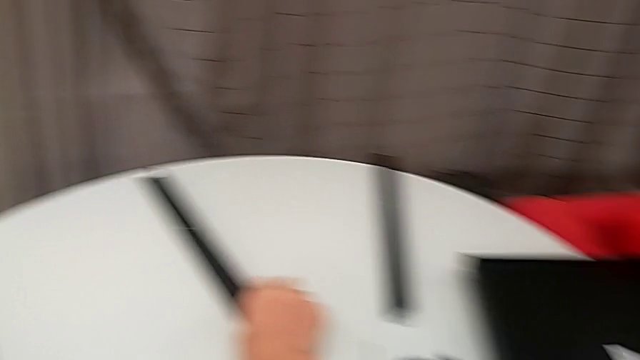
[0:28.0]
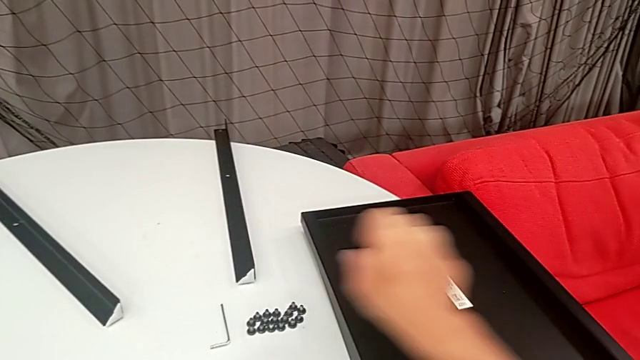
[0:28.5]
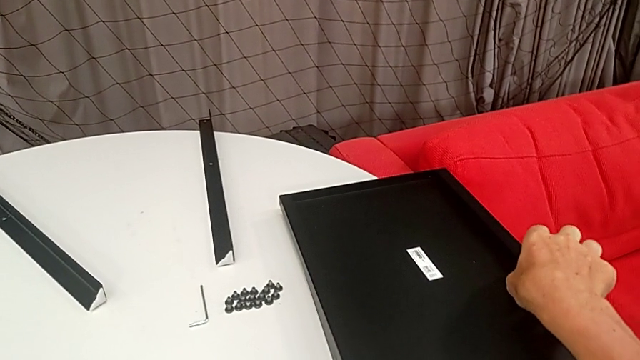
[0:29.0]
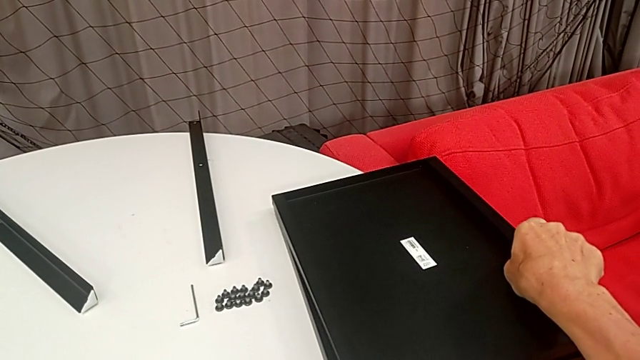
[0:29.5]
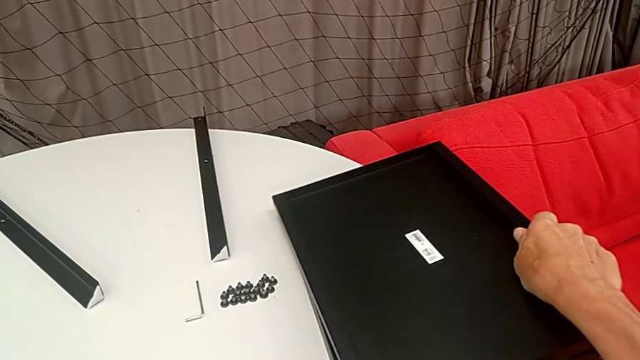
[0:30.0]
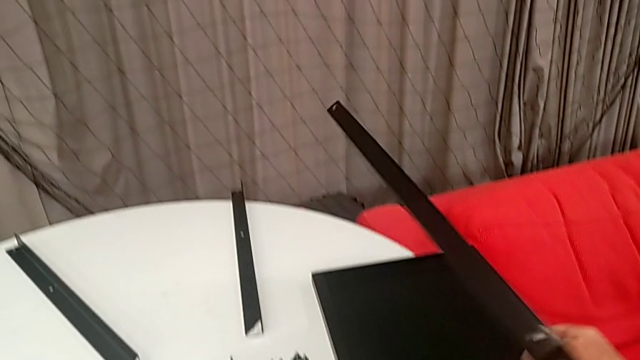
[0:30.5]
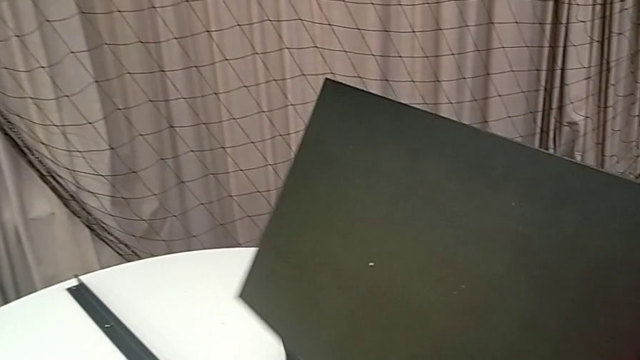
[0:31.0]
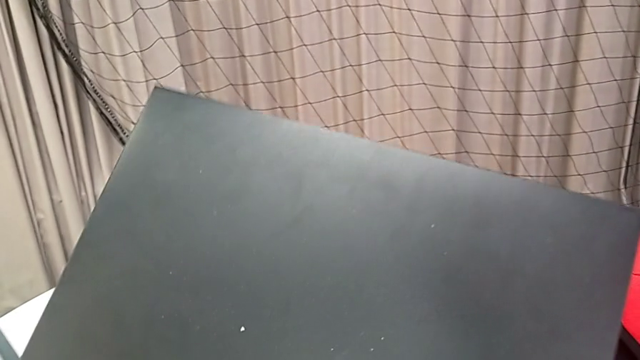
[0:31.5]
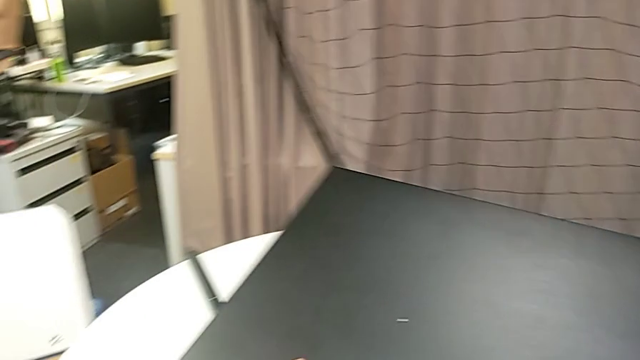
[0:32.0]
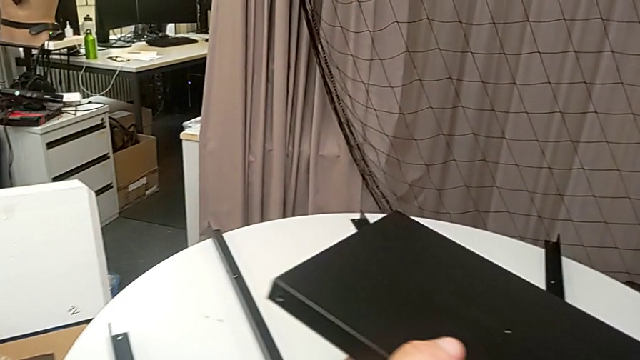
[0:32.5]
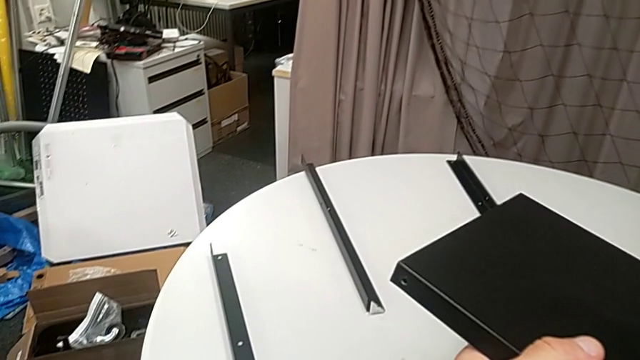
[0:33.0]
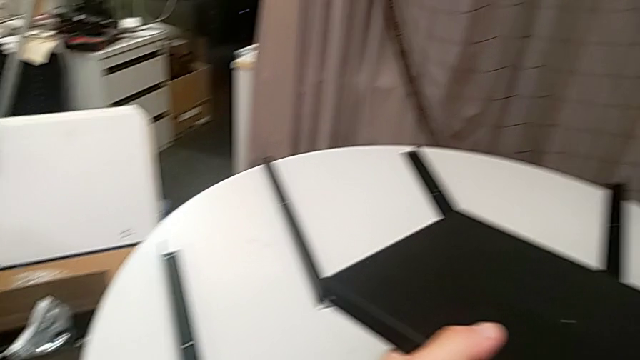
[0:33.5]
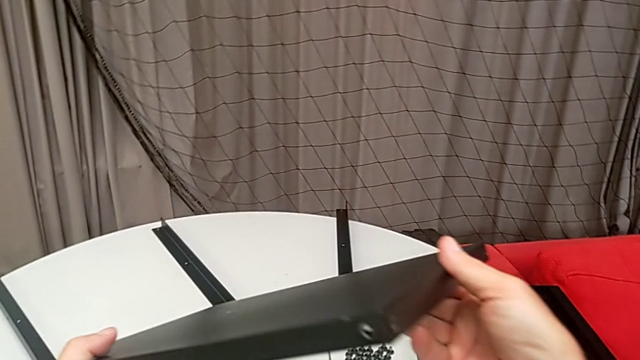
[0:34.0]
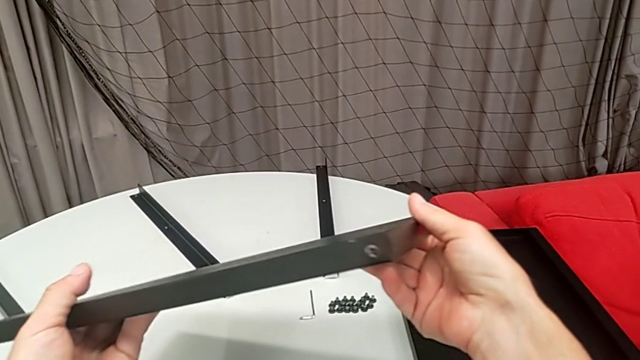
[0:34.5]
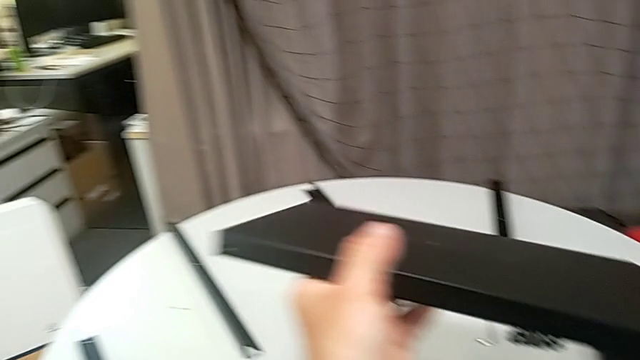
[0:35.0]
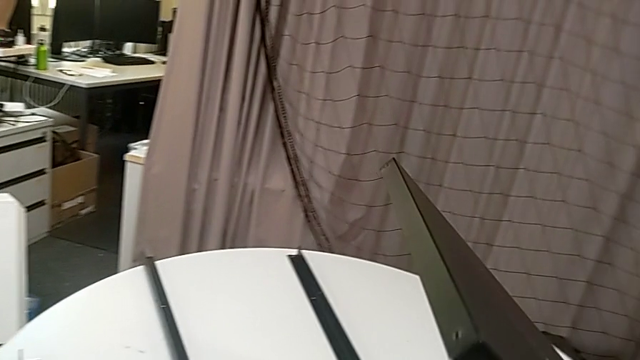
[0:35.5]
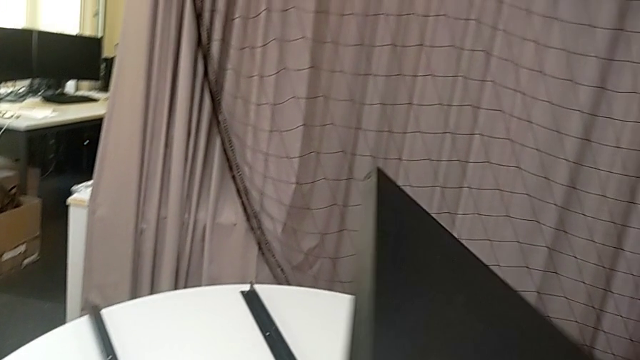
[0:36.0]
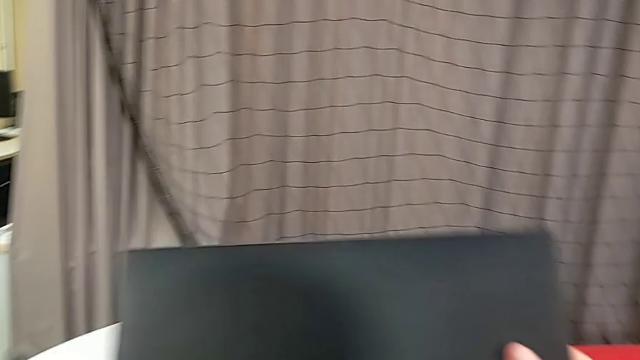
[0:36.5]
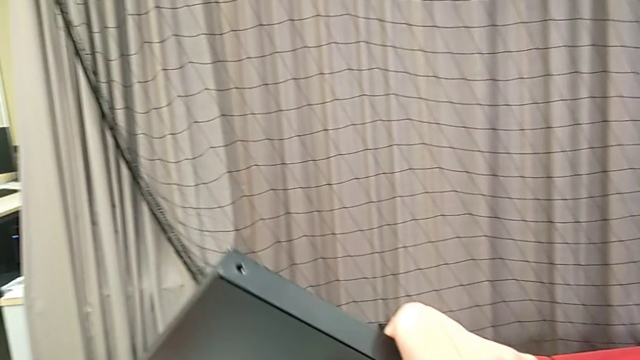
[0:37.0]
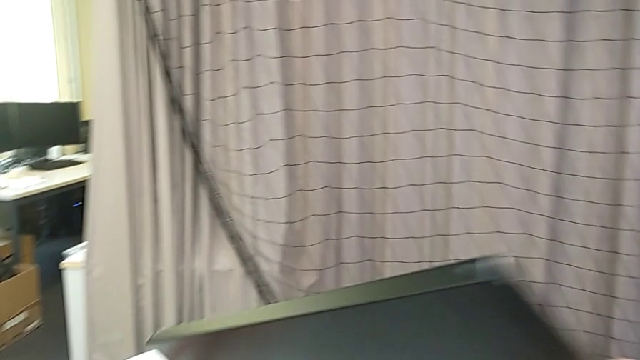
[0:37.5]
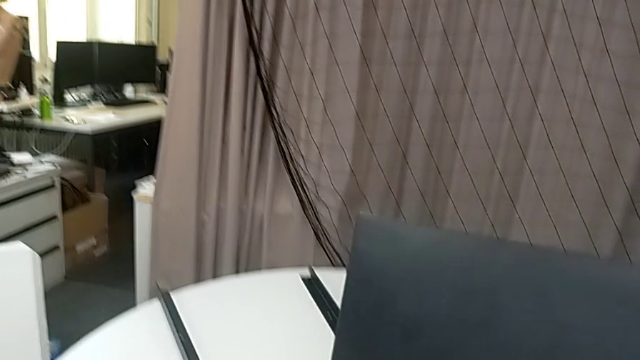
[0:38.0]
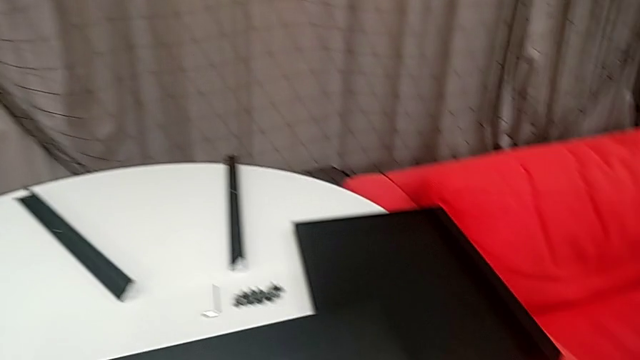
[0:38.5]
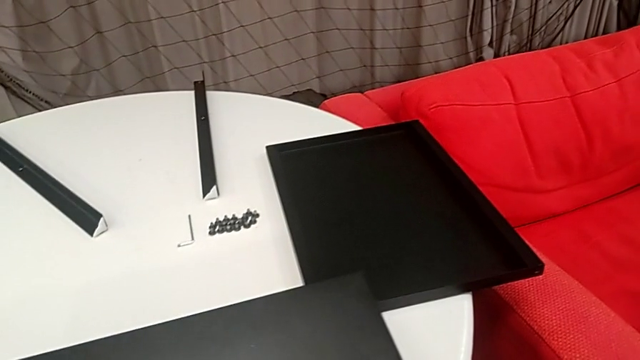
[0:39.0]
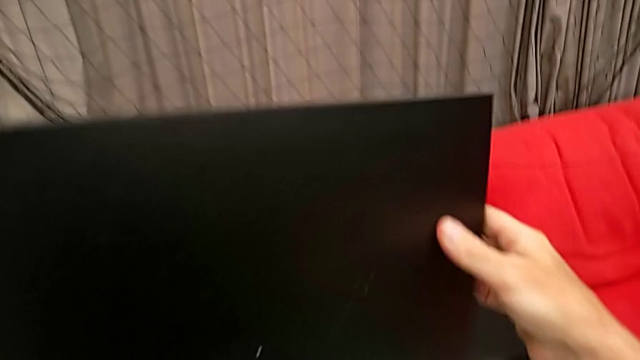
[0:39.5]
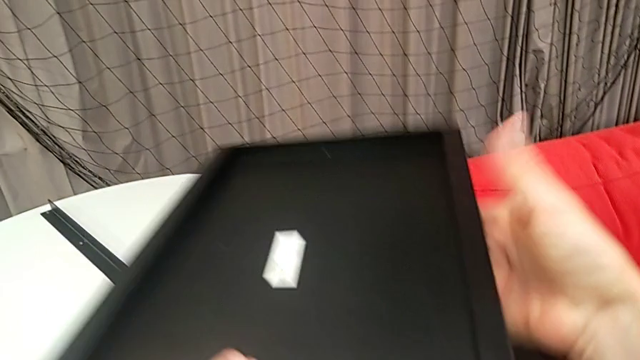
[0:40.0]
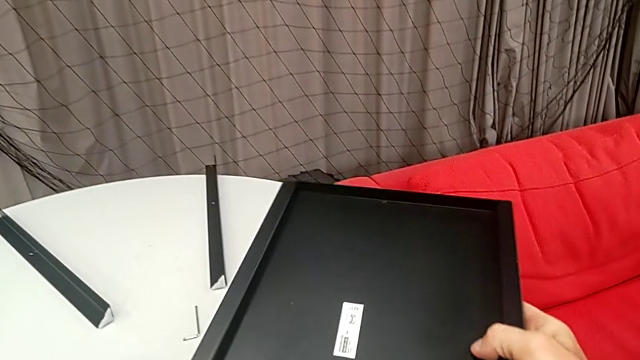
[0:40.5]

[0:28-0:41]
The camera wearer is assembling the legs of the nightstand. They grab the tray and inspect it.

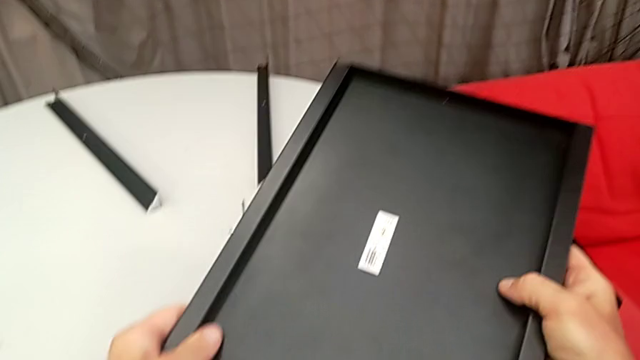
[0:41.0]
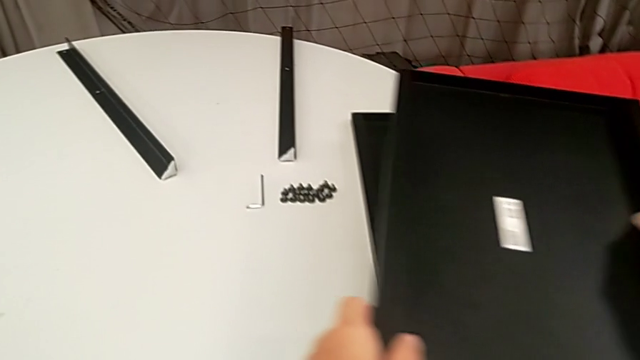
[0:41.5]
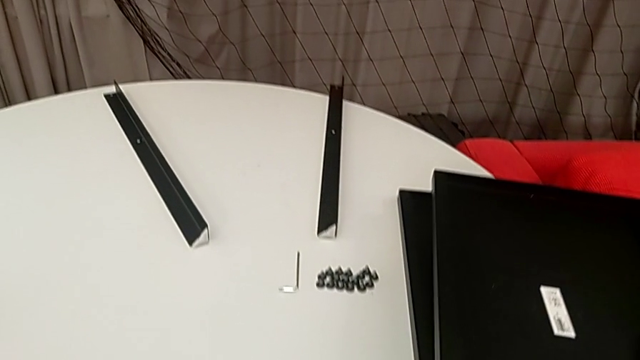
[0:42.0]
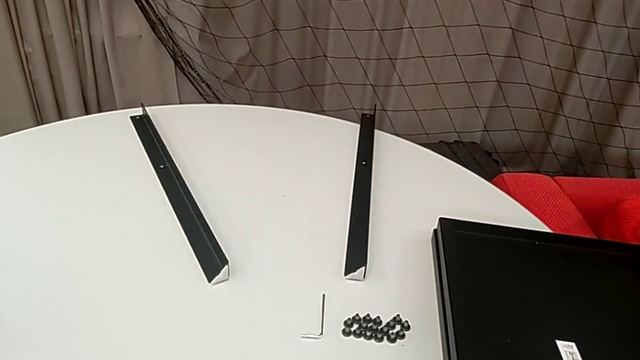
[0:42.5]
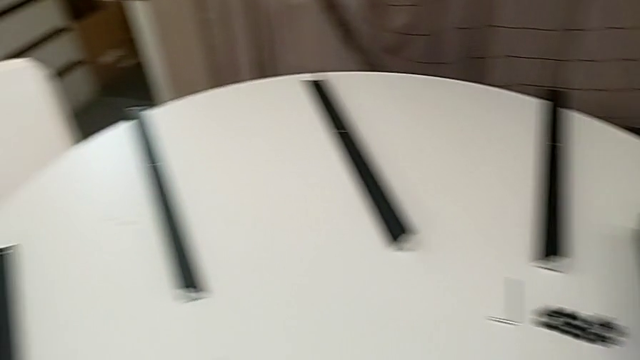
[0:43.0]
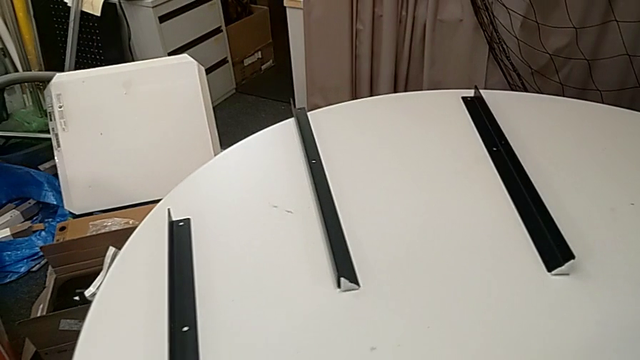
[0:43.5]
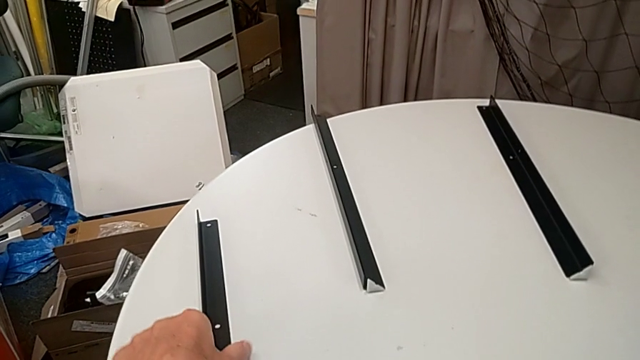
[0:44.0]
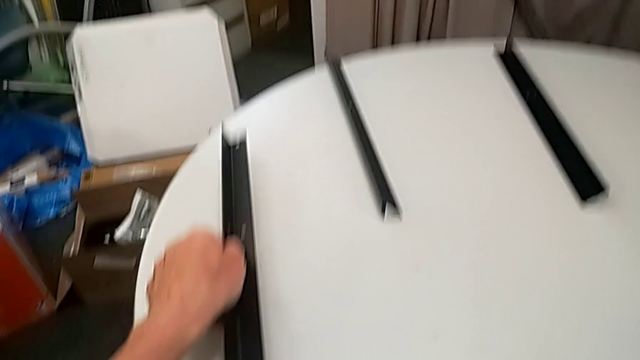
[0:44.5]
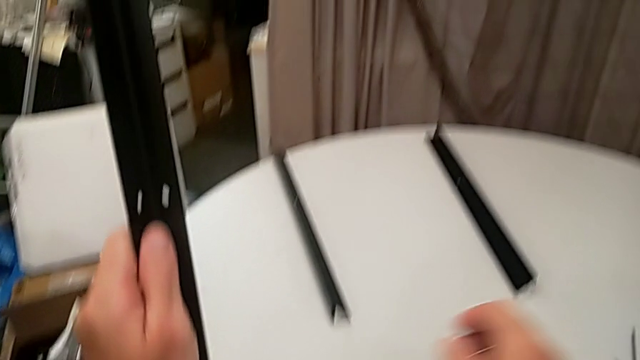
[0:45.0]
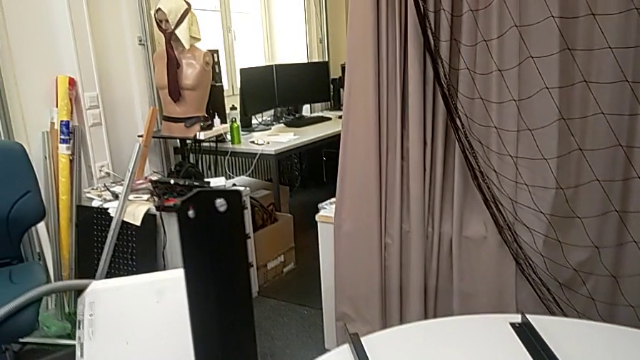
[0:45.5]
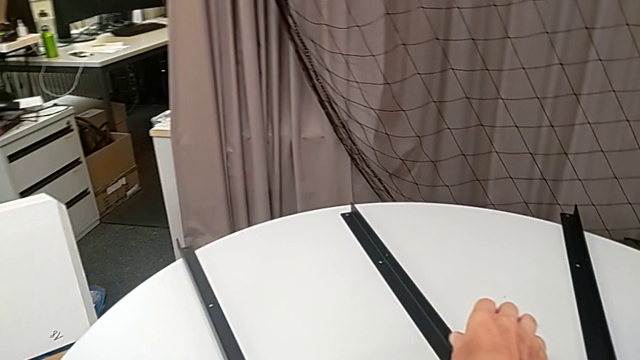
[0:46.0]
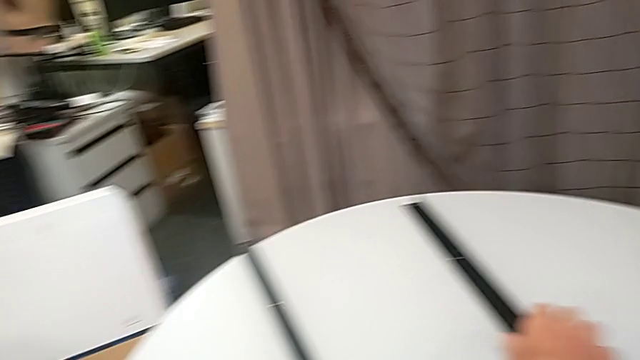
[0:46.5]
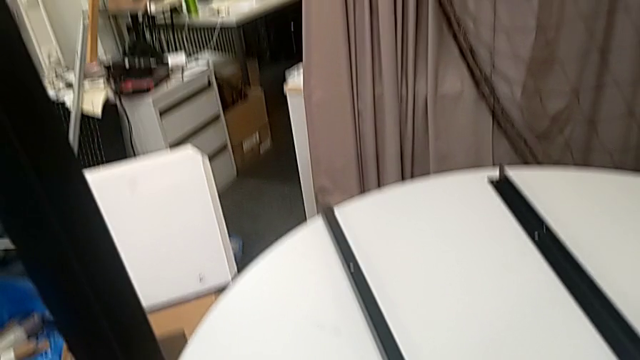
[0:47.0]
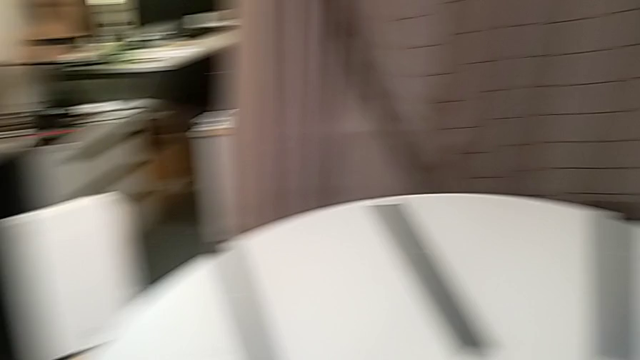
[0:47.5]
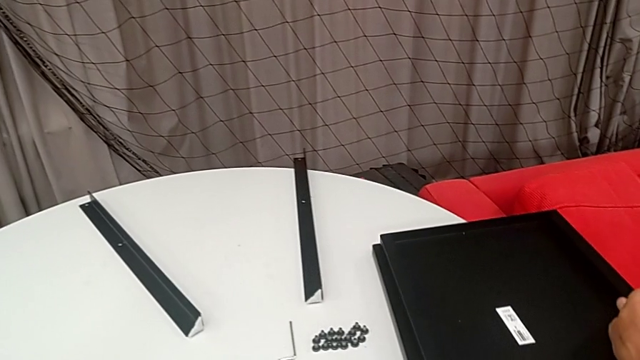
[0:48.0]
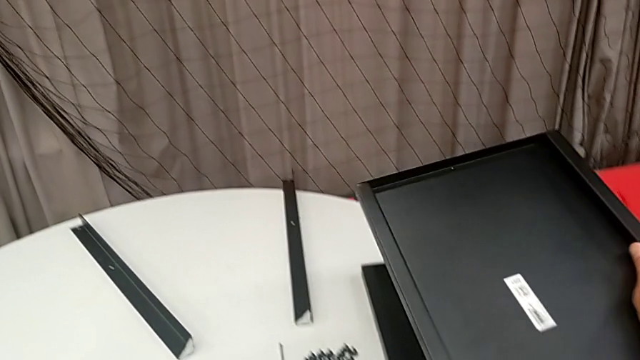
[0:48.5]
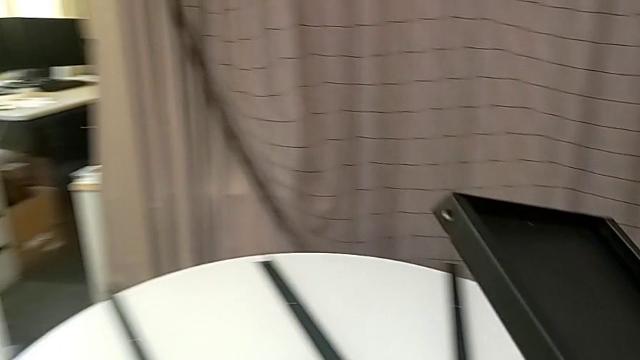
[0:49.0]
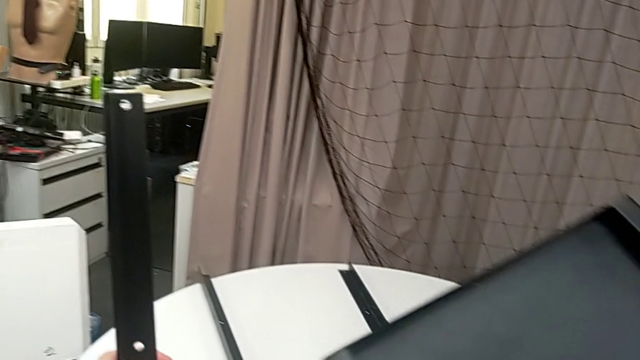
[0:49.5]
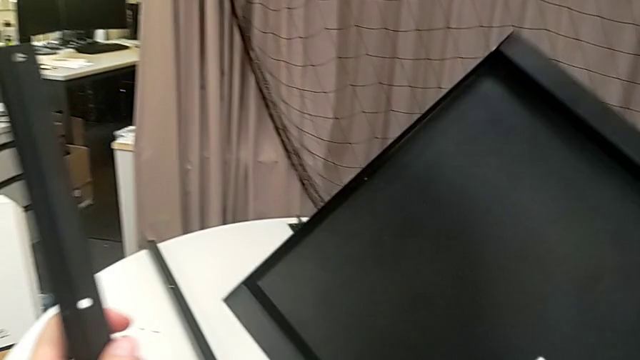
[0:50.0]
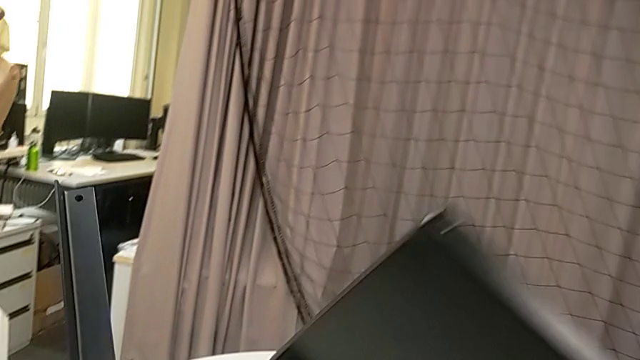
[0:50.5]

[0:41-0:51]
The camera wearer is assembling the legs of the nightstand. They place the tray, grab the leg, approach it, approach the tray and grab it.
